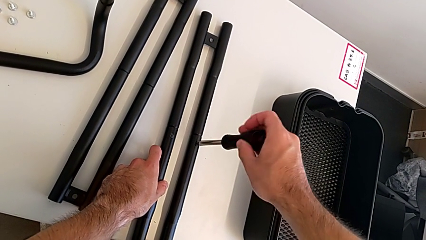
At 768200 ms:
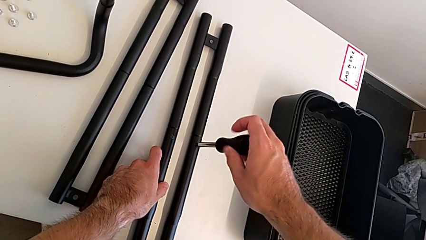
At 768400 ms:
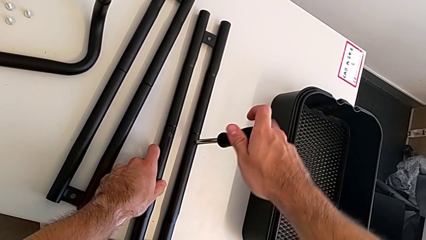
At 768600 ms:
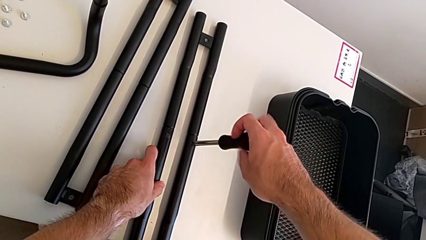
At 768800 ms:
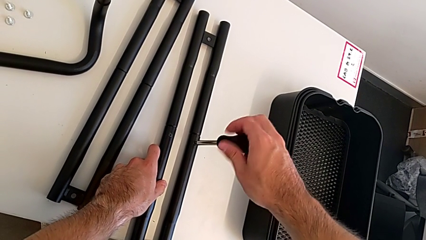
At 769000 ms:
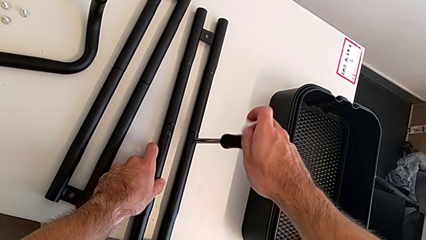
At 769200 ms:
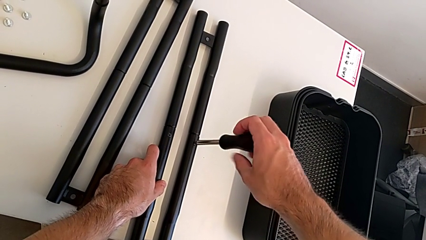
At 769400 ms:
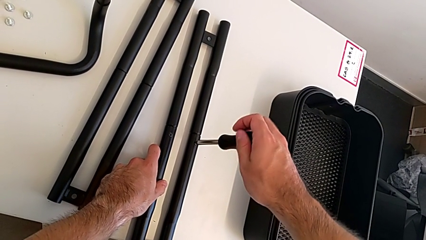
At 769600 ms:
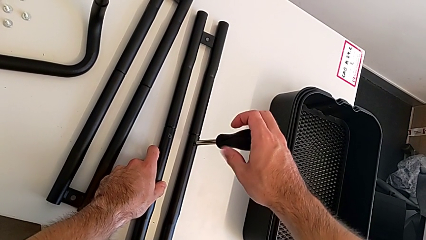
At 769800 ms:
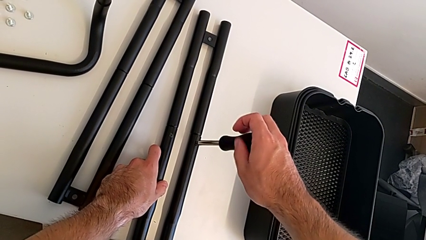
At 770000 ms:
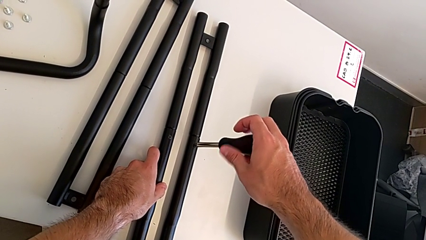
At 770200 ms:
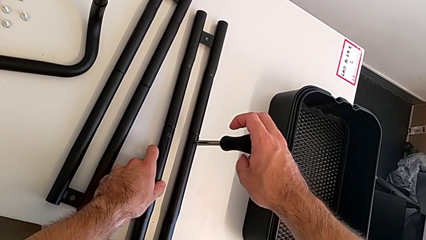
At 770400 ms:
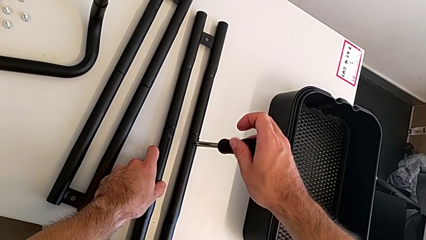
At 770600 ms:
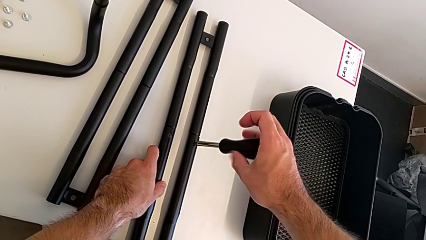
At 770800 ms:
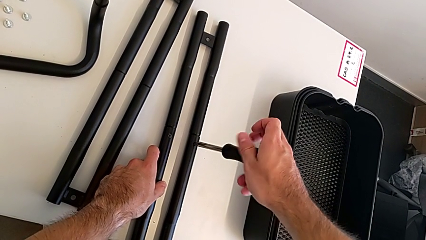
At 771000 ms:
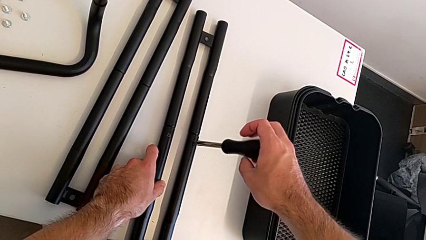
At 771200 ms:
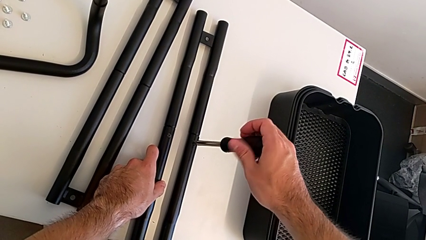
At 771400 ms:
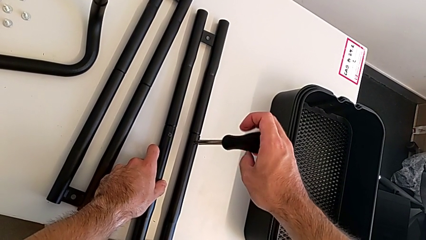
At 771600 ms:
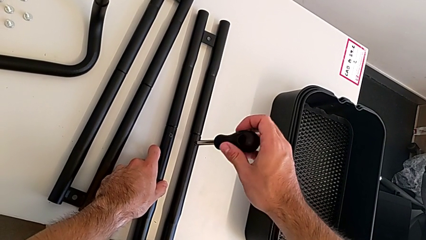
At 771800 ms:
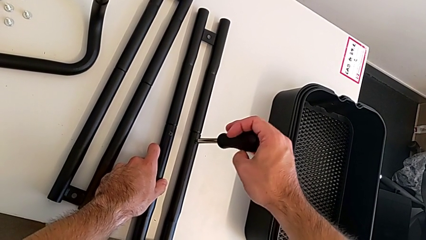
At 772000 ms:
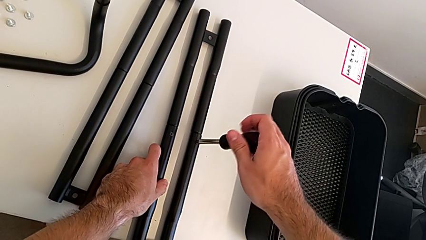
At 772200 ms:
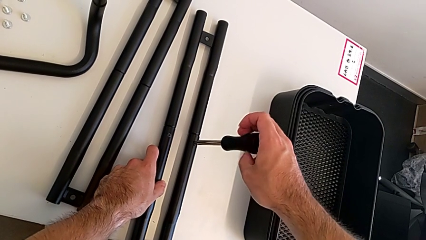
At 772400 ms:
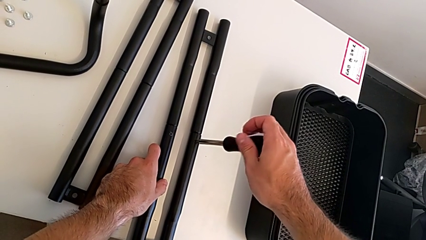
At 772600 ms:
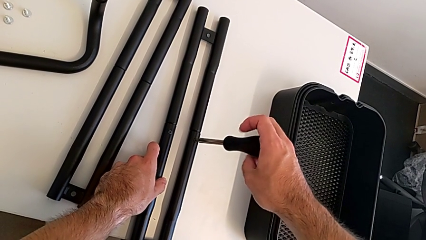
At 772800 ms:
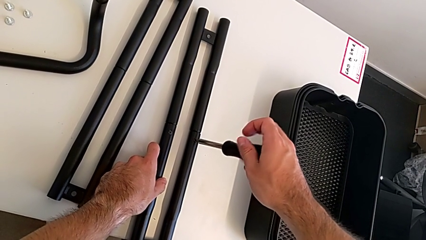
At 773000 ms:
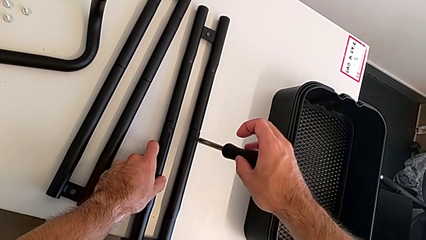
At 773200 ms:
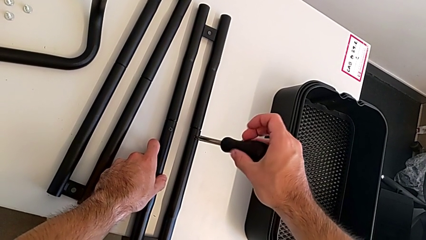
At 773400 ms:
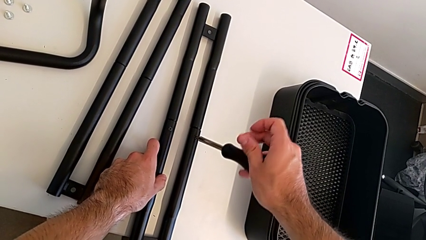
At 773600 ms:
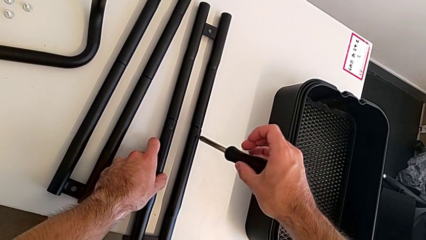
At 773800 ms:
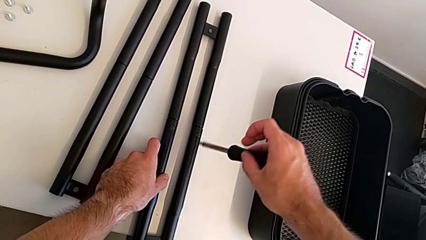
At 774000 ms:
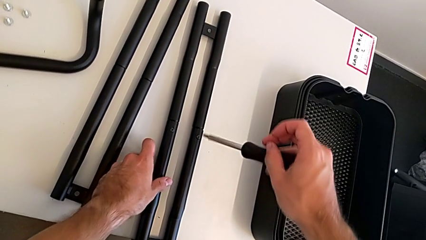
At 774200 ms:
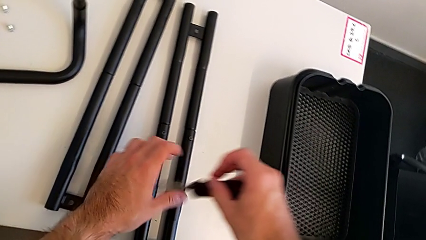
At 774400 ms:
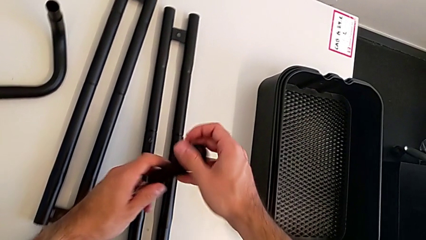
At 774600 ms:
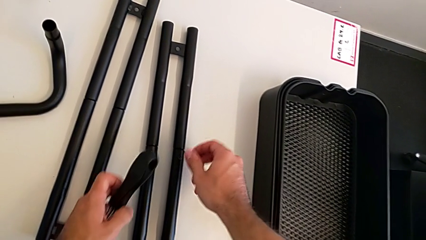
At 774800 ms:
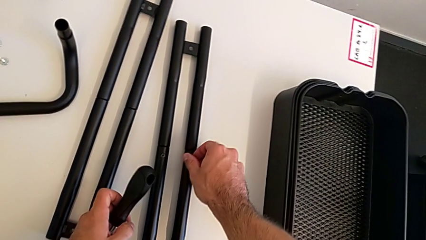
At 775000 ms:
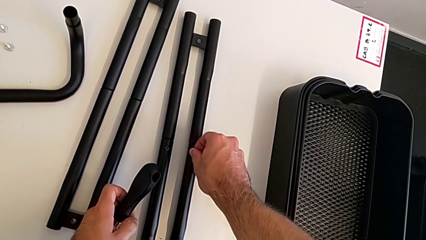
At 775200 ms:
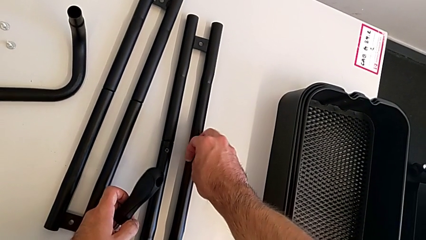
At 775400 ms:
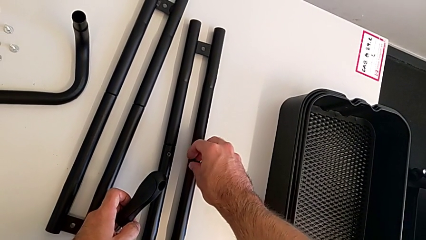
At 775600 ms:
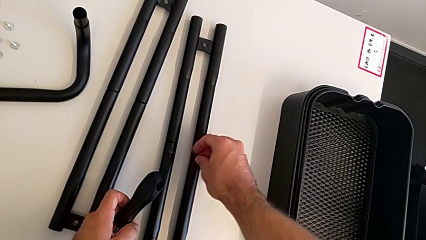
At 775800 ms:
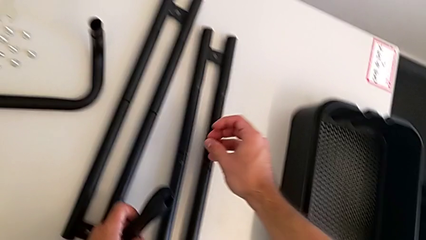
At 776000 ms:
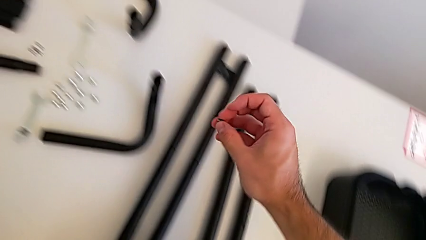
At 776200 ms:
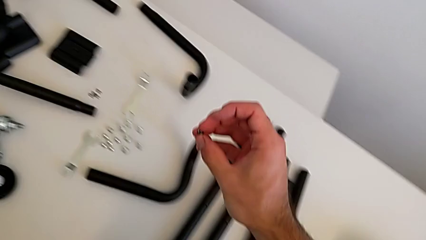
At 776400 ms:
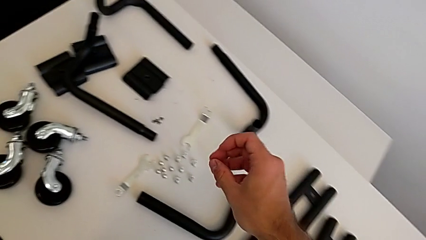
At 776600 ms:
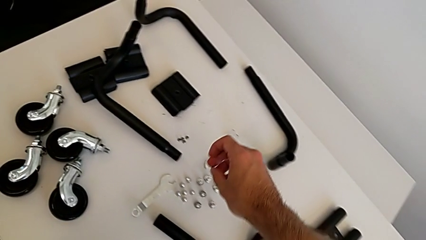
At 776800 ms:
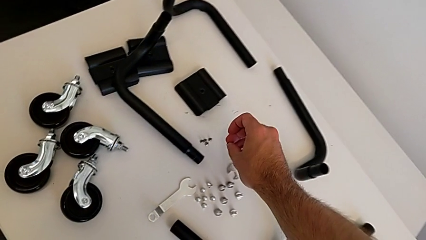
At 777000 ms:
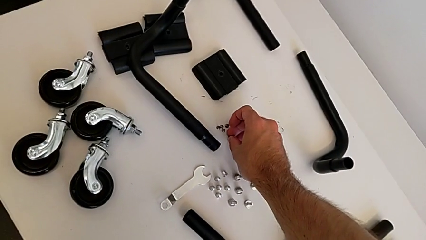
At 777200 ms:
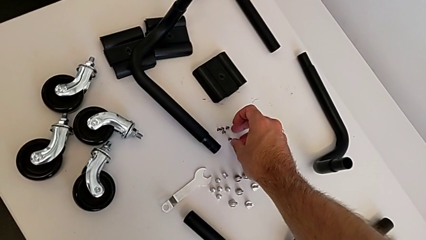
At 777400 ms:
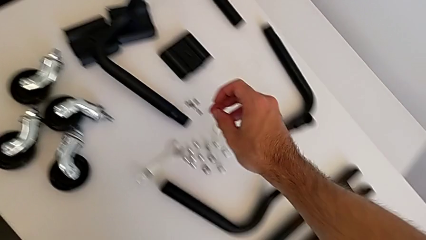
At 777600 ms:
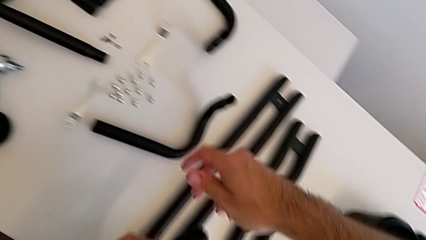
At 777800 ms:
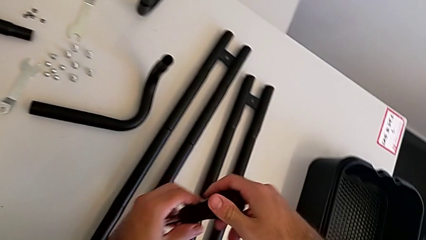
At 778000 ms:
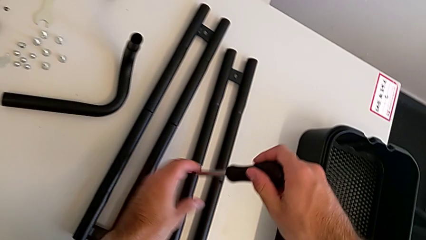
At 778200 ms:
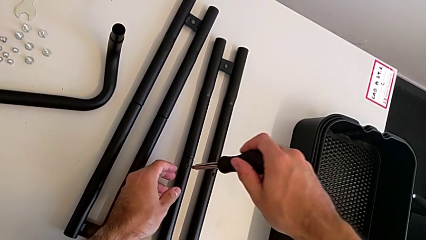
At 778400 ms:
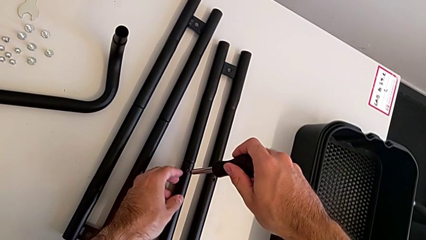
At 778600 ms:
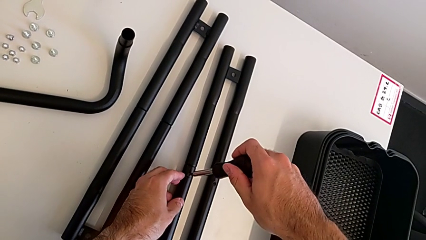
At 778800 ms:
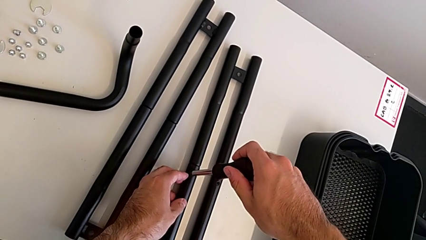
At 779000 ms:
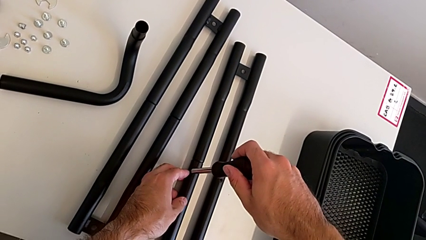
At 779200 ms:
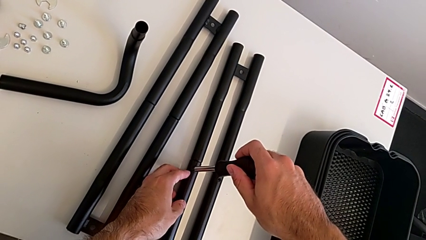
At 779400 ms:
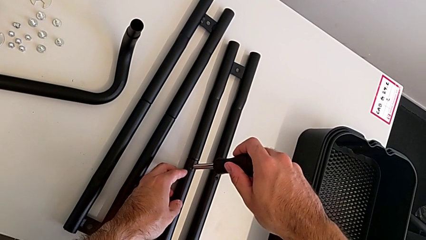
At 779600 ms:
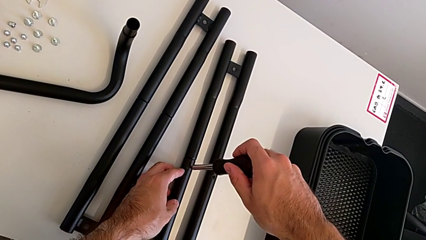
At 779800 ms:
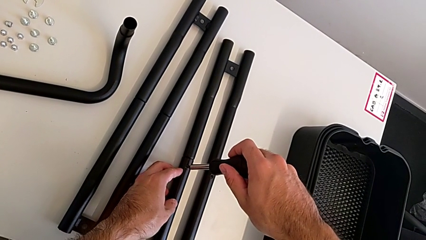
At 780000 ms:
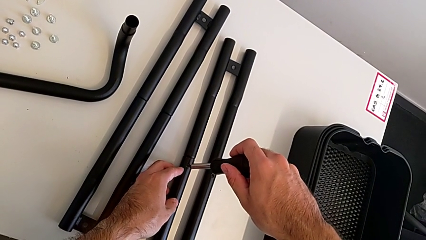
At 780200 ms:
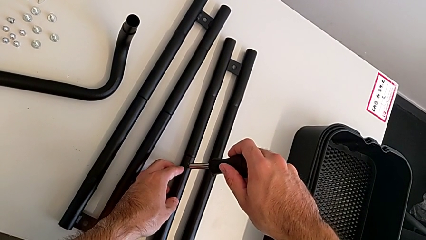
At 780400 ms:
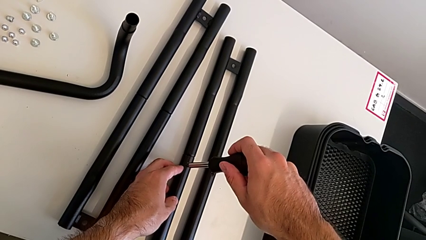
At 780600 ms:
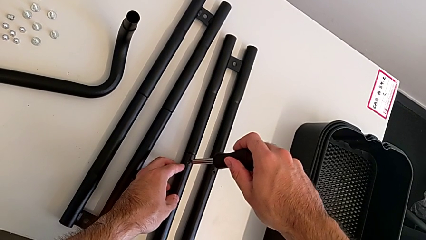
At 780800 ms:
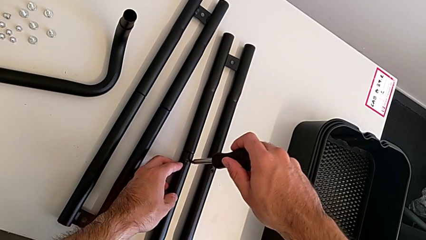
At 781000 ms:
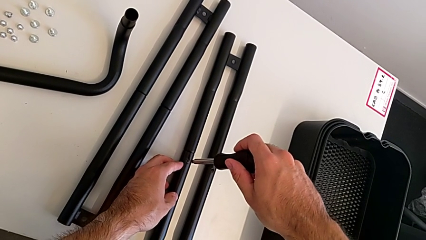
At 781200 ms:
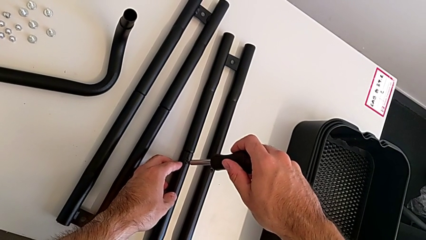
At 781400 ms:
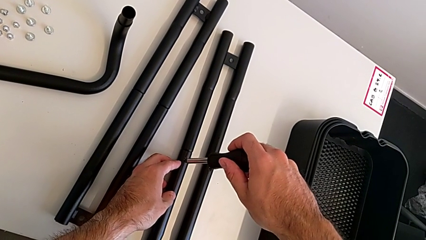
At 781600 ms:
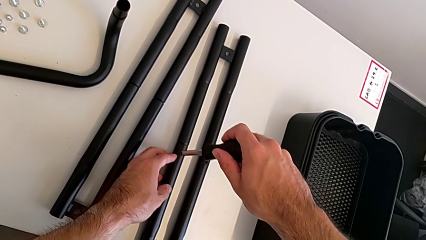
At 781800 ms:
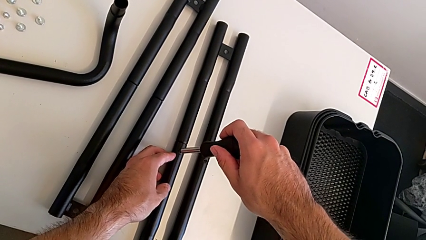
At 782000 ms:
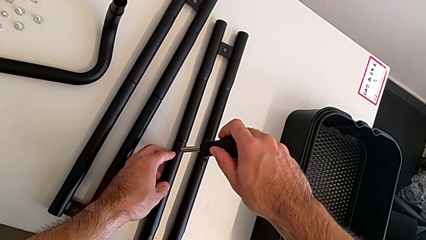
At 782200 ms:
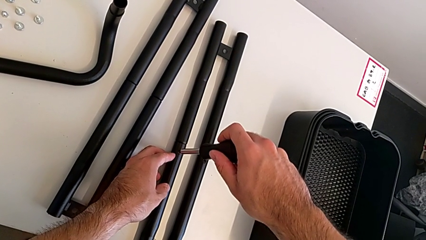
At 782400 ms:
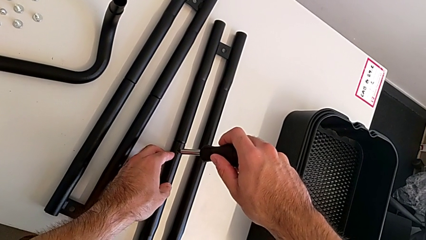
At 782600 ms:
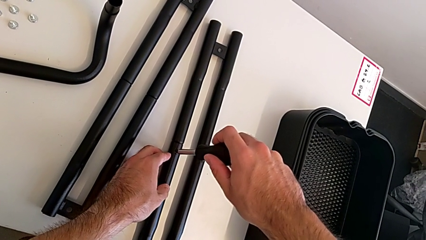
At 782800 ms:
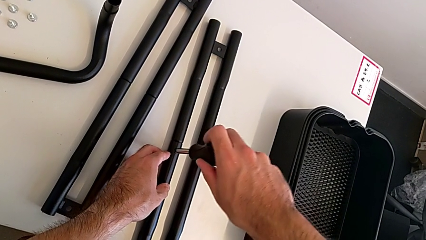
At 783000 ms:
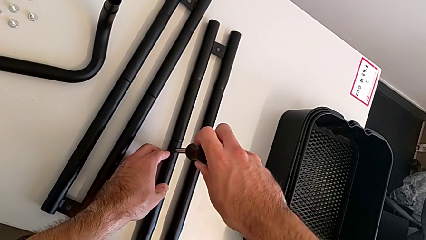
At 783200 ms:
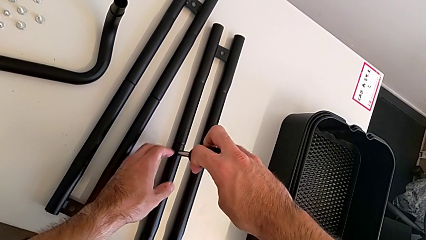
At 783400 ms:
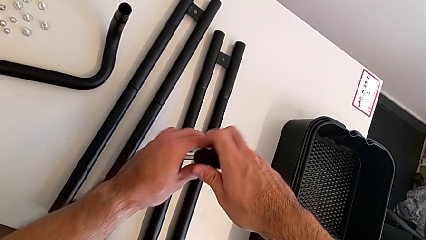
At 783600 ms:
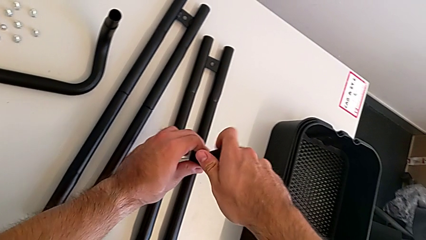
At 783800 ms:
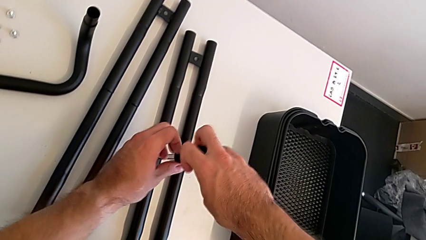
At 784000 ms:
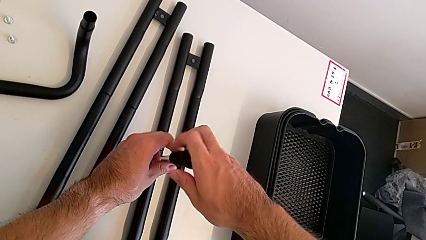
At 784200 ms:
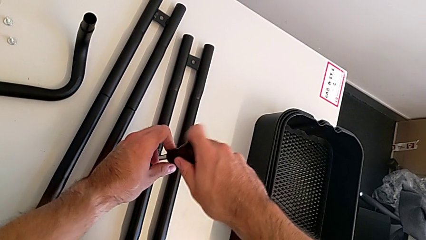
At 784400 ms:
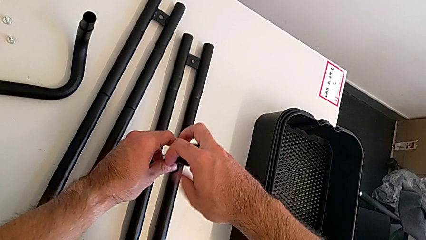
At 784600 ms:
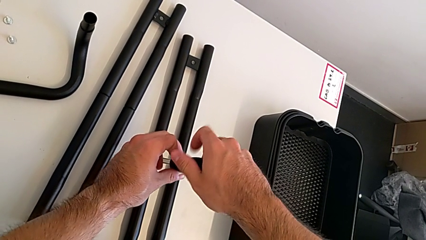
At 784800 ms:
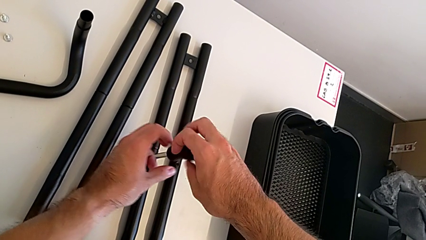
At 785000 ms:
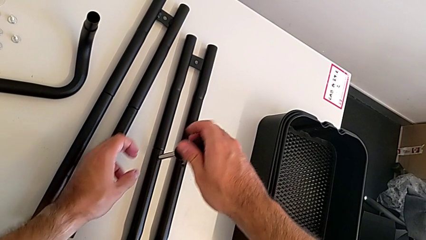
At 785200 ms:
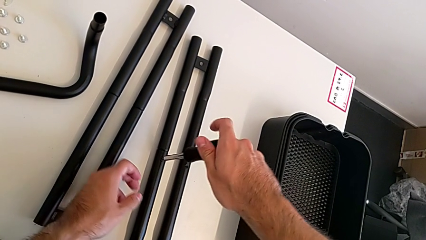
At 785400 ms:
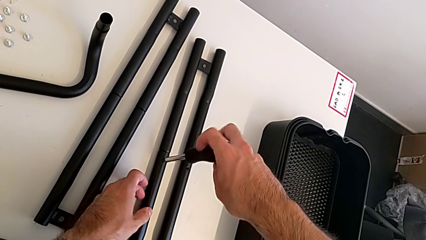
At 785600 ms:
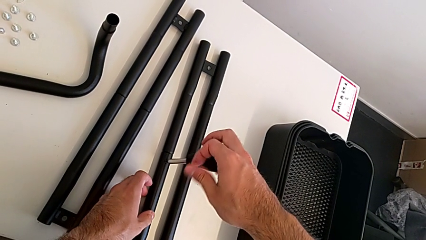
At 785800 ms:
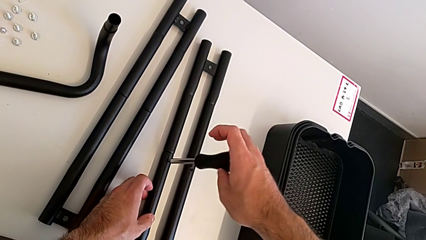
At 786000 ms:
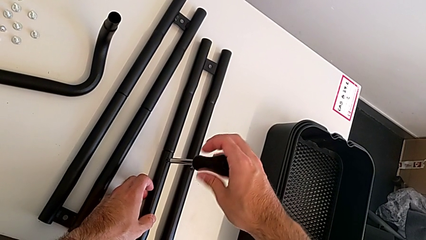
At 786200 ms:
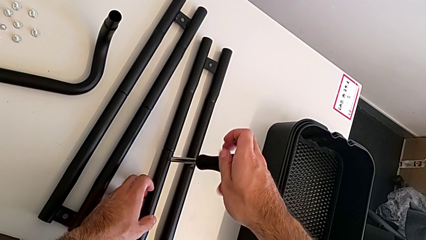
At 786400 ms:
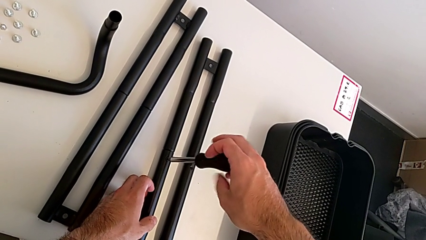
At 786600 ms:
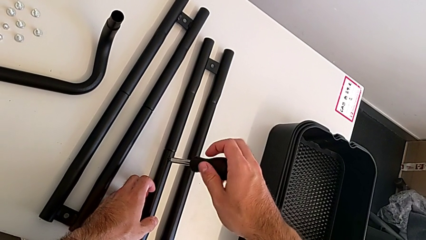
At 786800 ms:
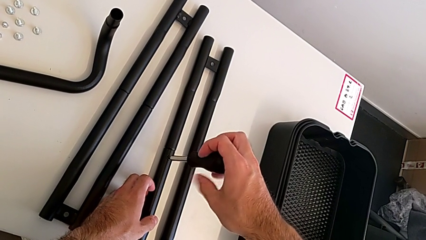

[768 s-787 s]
The camera wearer is splitting the bars. They keep unscrewing the first screw, disassemble it, place the screw and begin to unscrew the second screw.
